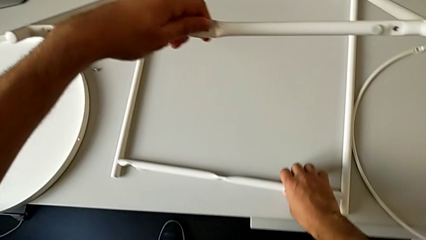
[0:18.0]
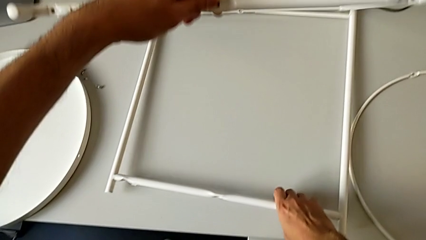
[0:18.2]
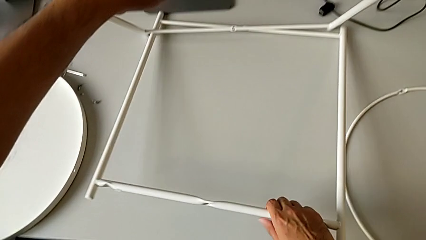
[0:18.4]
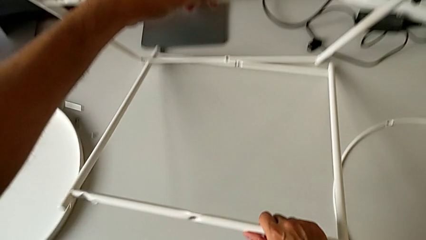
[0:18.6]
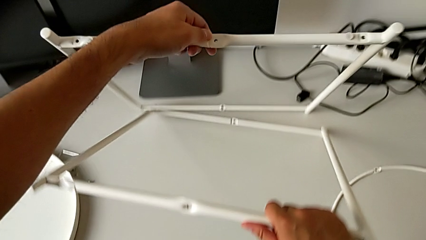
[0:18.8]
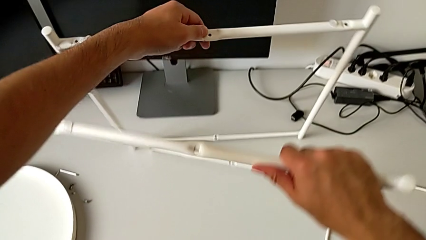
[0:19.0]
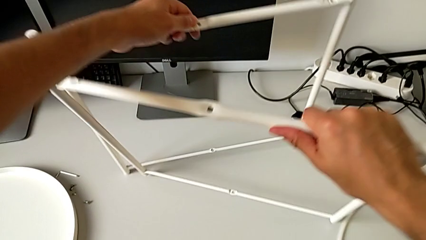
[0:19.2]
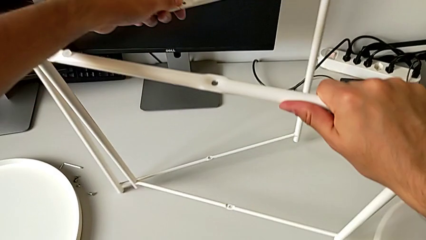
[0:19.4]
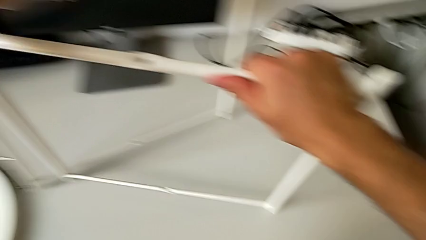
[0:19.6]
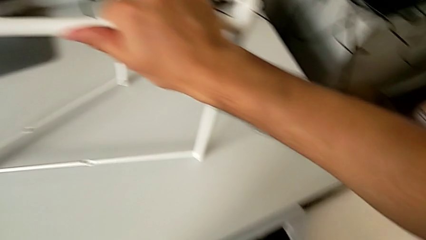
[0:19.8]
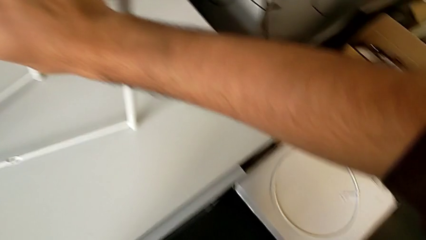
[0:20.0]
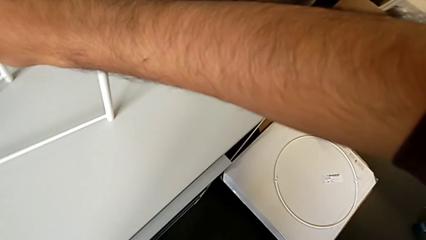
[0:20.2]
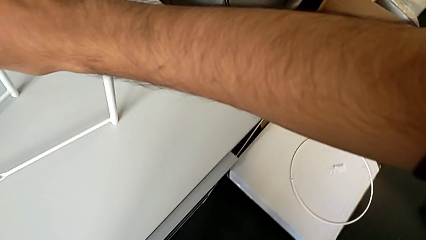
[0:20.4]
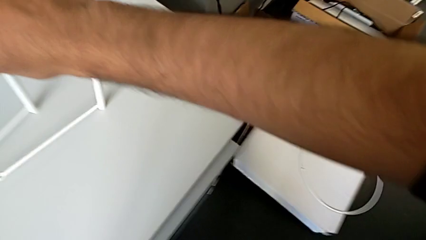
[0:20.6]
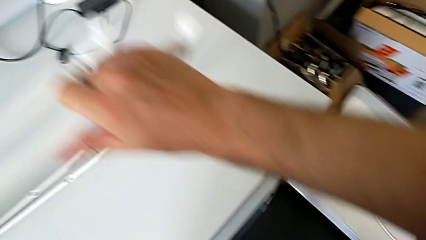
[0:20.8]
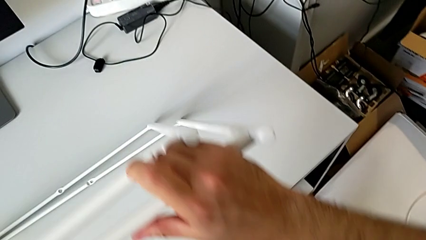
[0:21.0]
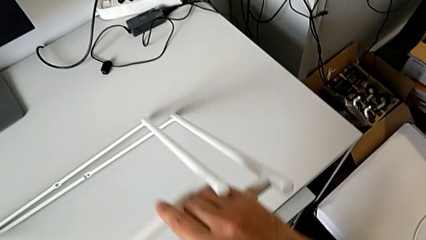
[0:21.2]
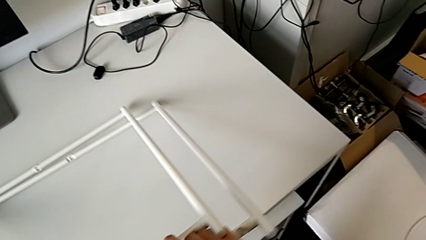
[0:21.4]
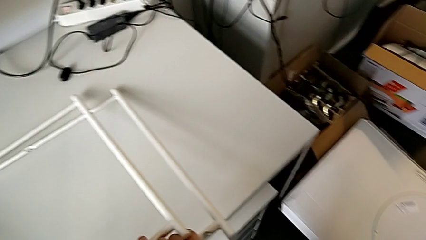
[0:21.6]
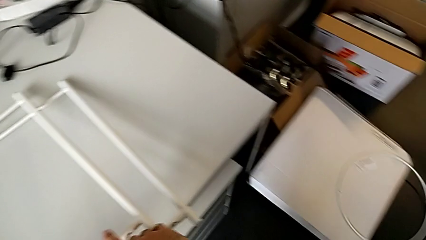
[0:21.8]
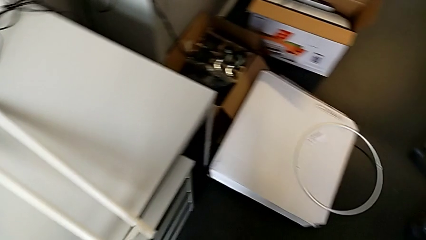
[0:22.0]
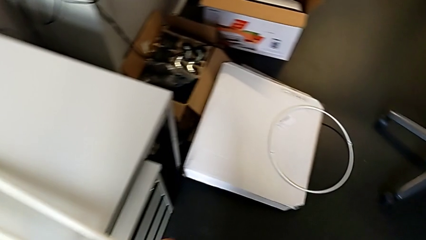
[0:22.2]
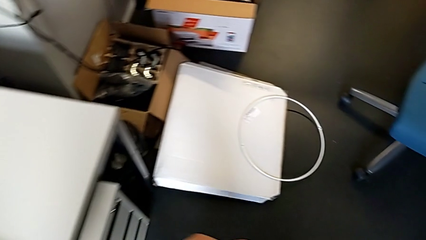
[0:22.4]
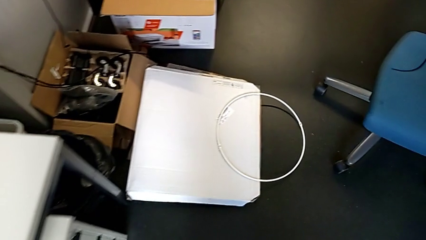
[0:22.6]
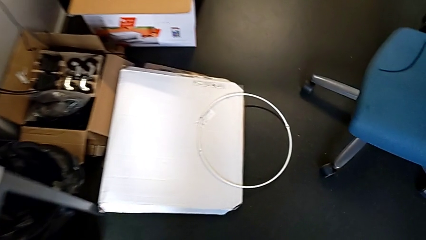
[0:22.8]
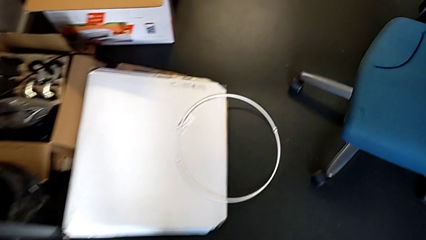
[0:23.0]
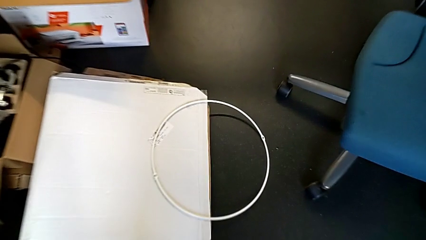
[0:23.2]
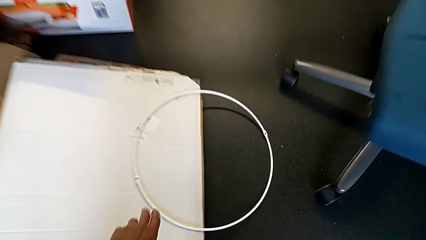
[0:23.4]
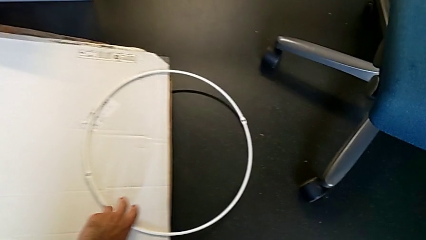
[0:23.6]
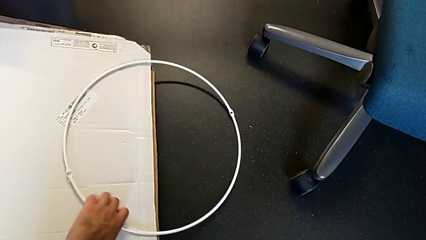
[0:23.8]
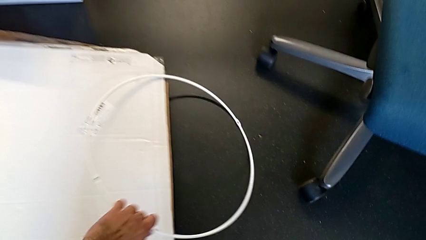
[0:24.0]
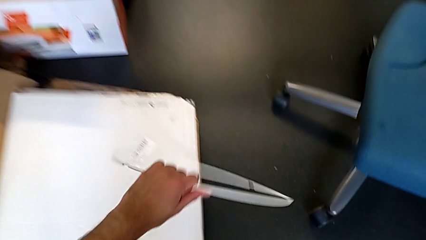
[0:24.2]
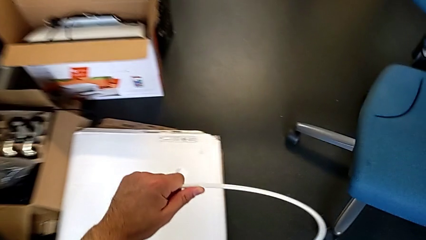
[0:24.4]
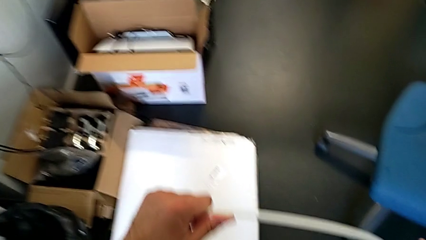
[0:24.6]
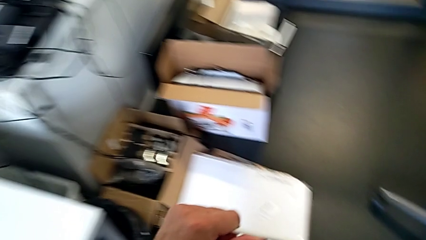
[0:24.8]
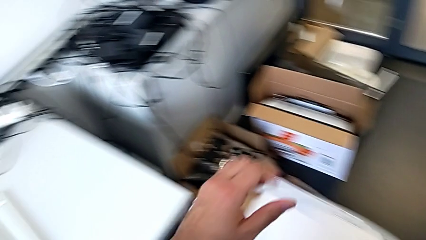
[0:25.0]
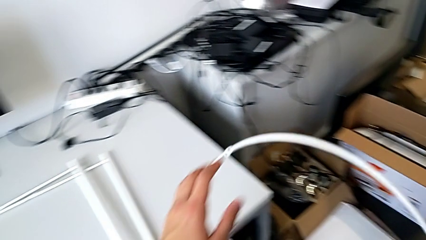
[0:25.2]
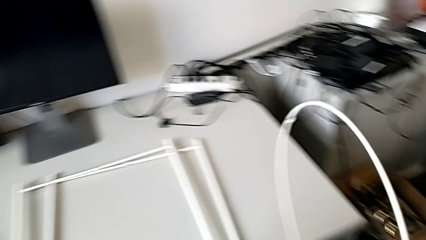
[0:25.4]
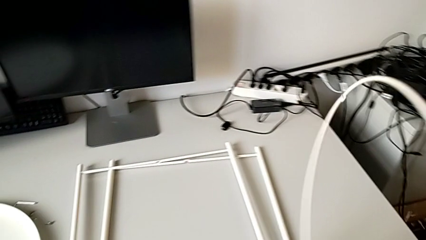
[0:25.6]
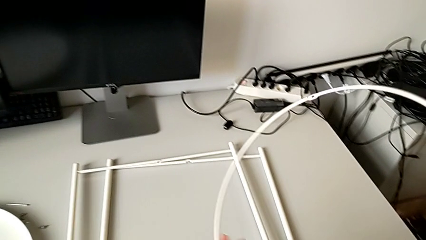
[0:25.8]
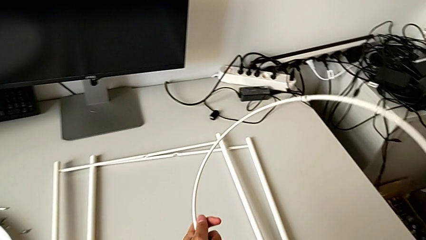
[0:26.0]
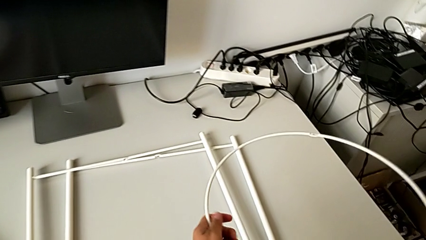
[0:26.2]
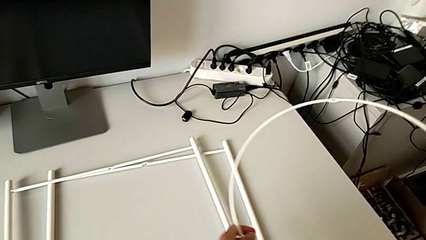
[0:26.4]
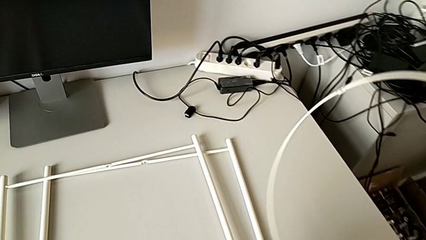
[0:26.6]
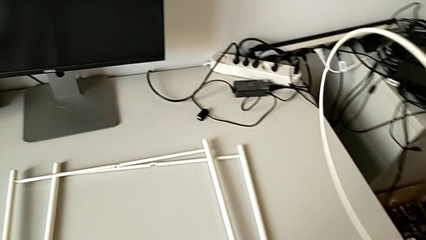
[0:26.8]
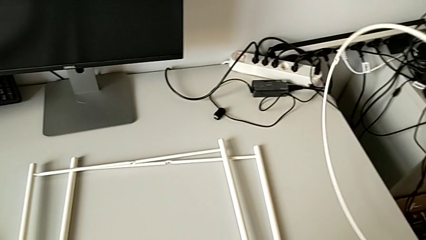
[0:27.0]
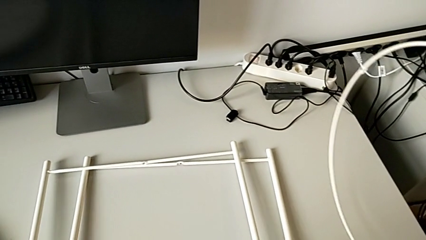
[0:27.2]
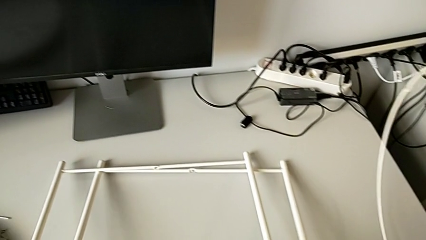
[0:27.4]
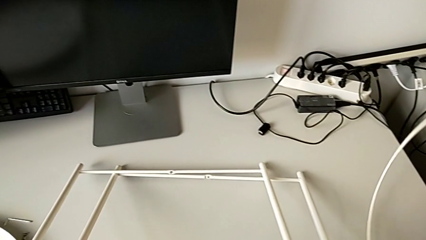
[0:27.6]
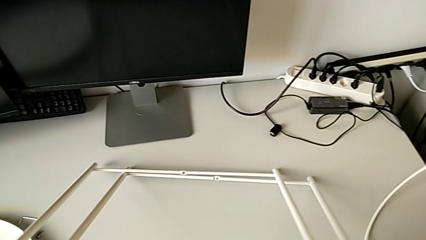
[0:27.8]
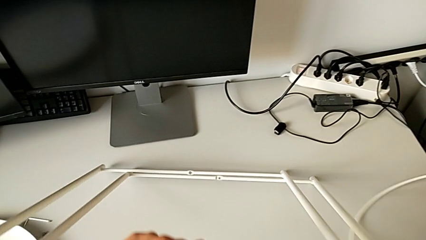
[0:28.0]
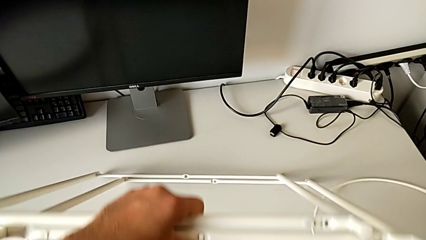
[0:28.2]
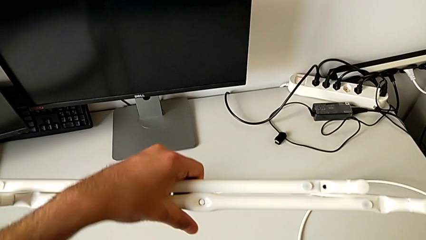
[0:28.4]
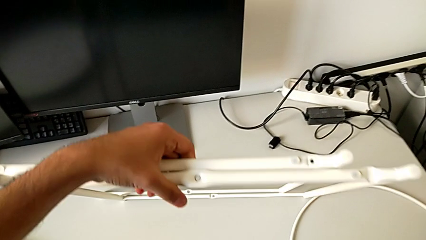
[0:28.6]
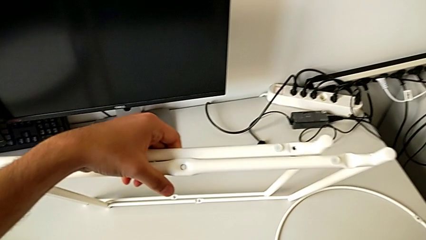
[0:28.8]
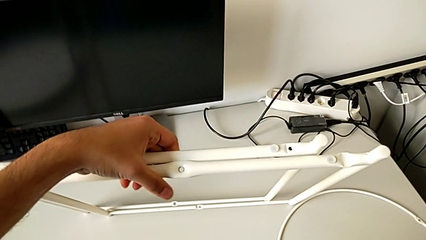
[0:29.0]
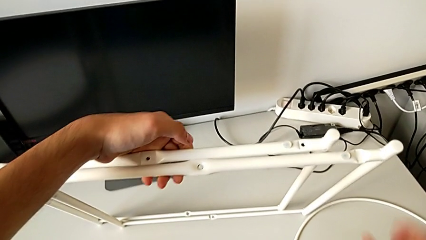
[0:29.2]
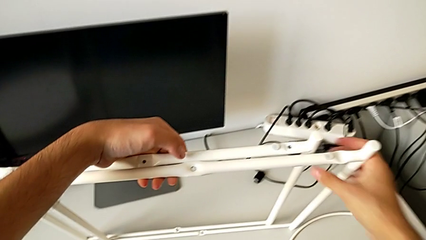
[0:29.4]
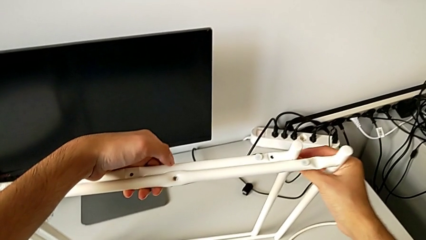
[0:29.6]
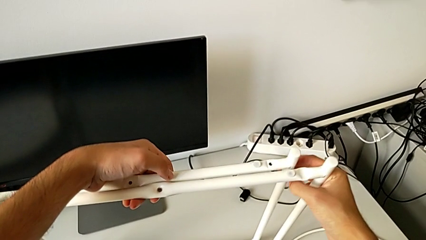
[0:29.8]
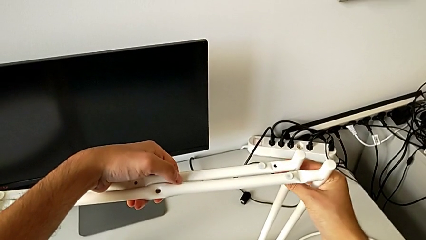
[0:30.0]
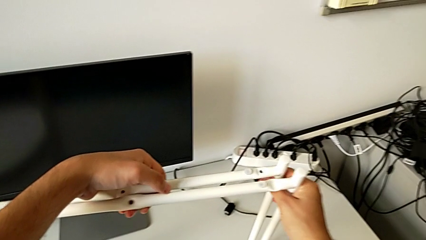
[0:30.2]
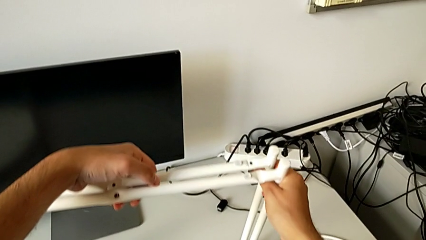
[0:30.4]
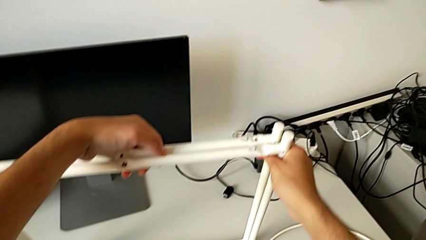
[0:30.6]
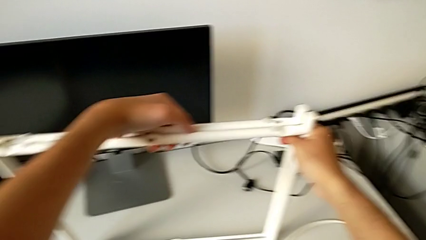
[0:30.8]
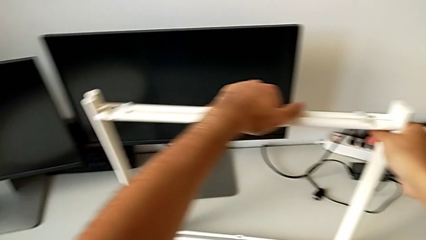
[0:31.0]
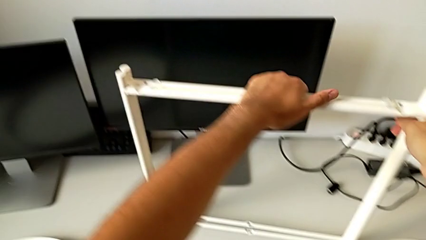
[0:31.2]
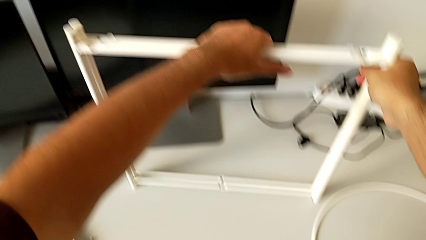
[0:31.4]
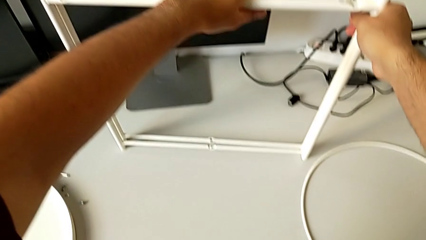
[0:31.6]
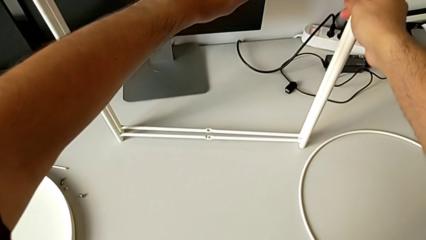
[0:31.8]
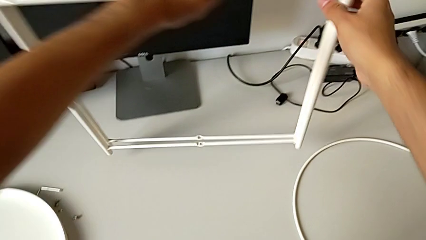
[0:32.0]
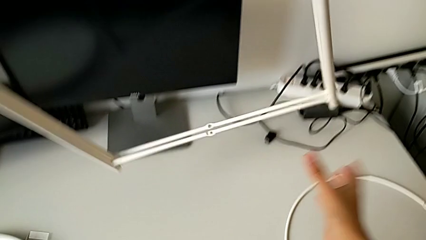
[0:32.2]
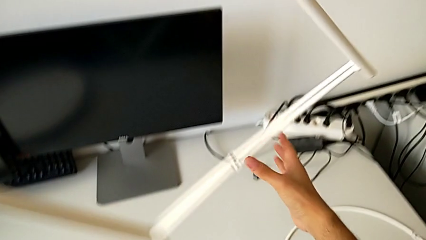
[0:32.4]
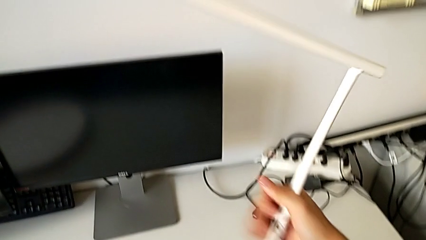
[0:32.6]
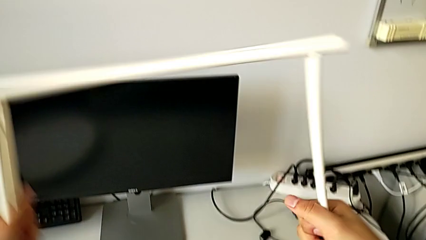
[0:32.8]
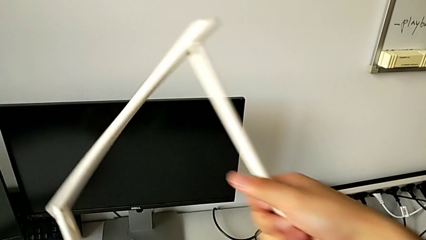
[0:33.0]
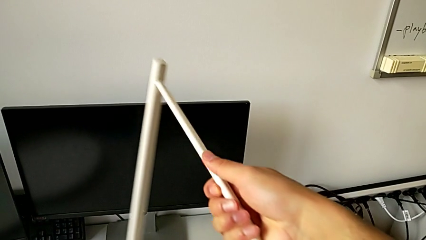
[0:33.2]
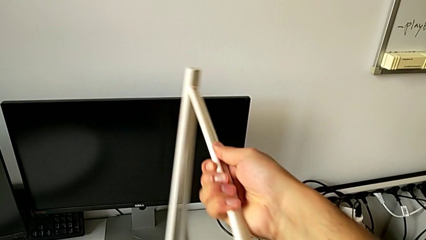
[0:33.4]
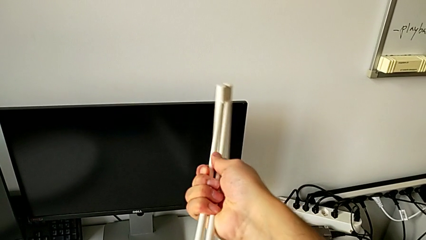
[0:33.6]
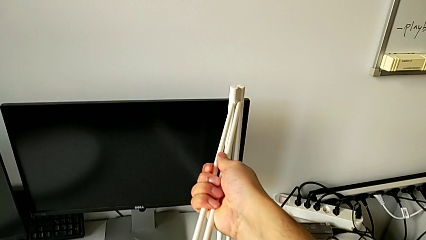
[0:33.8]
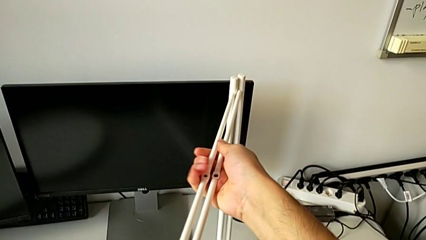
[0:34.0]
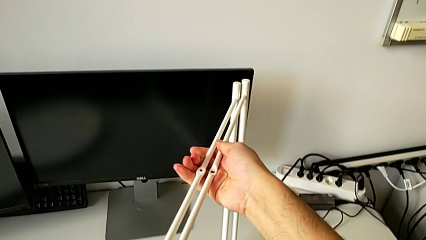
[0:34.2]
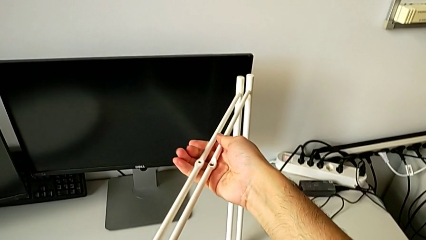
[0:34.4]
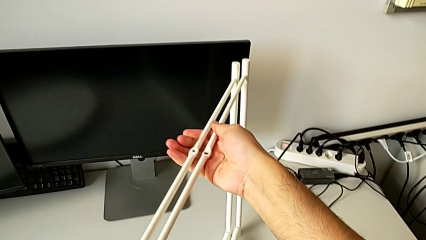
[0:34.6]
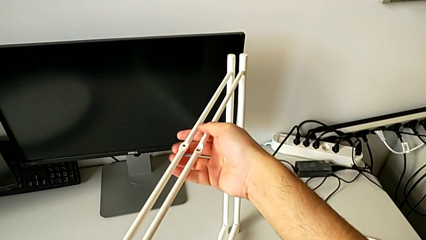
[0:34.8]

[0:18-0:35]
The camera wearer is mounting the legs. They lift the second leg, wrongly drop the circle, place the leg, grab the circle, lift it, hold it with the right hand, grab the leg with the left hand, place the circle with the right hand, lift the leg with the left hand, grab the leg, rotate it and place it.
